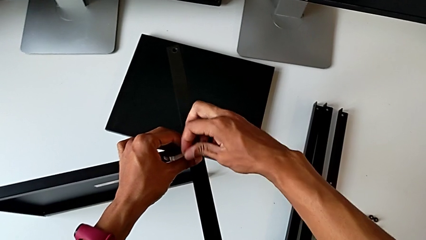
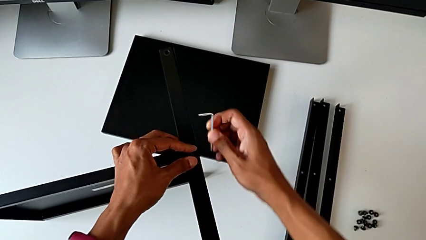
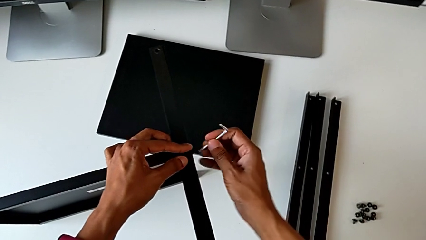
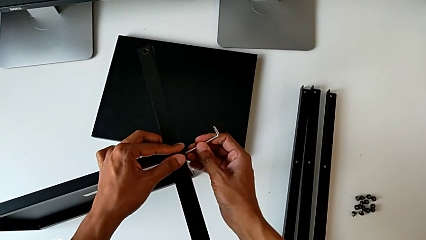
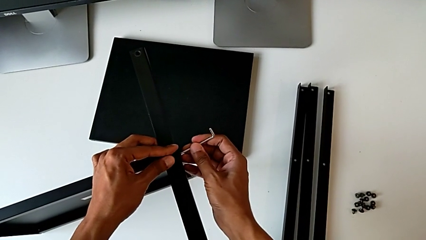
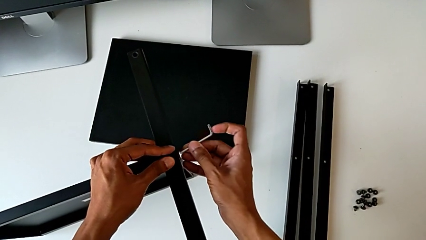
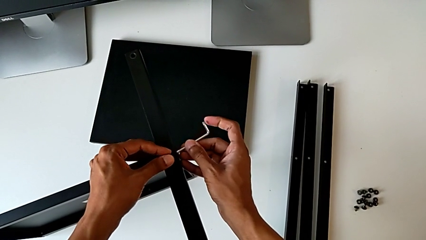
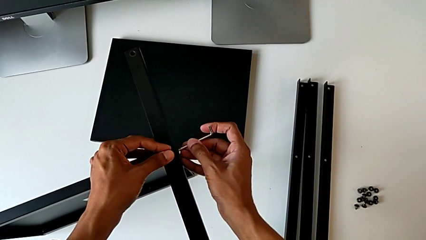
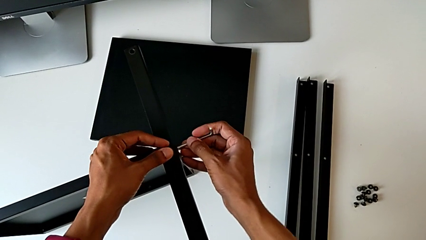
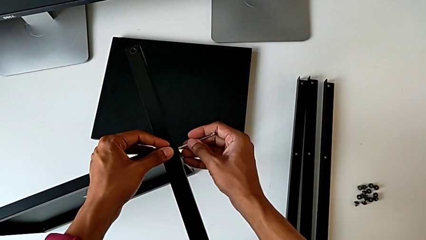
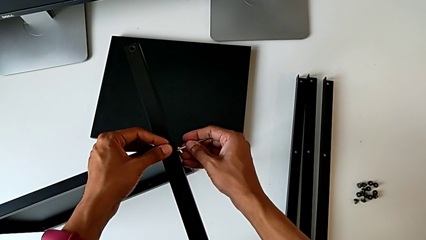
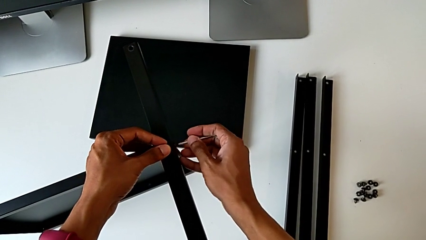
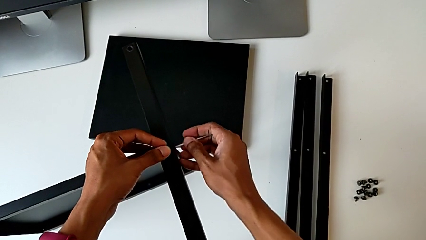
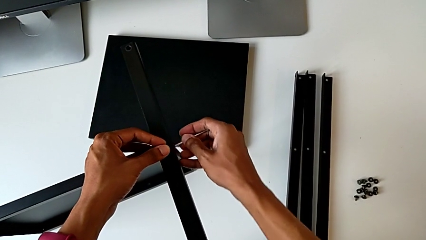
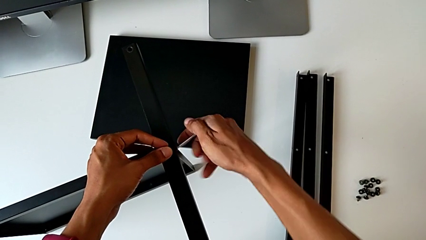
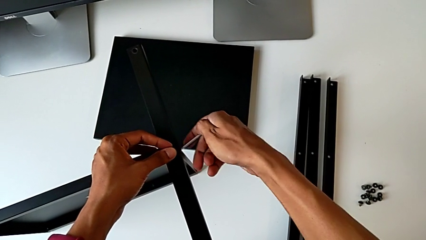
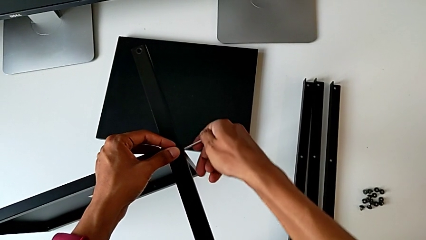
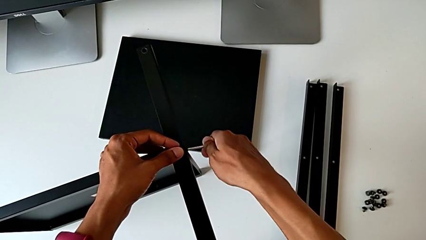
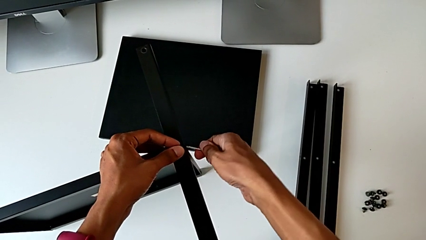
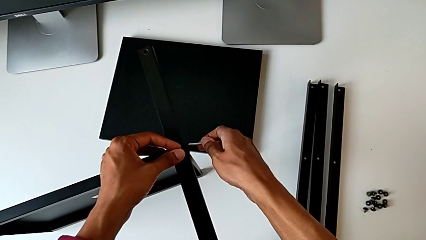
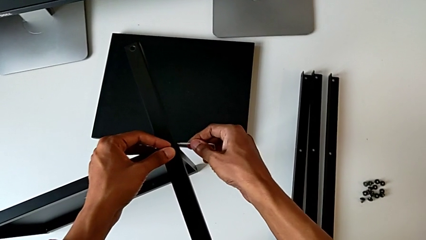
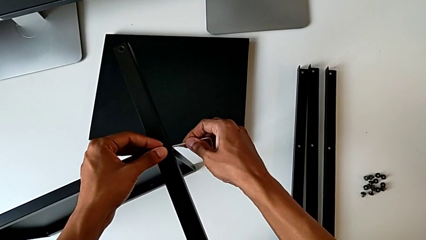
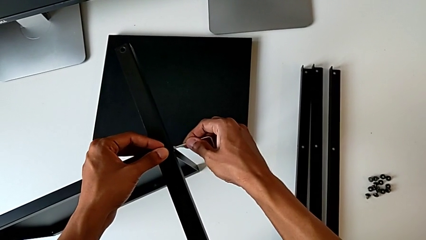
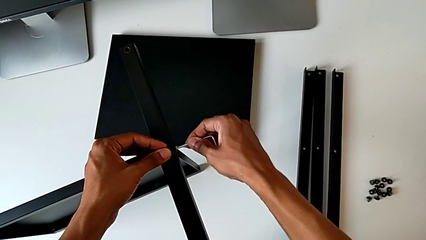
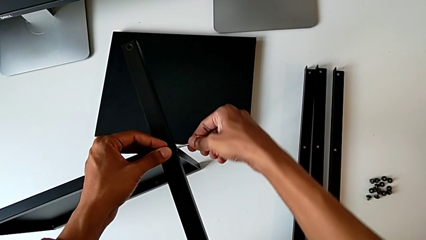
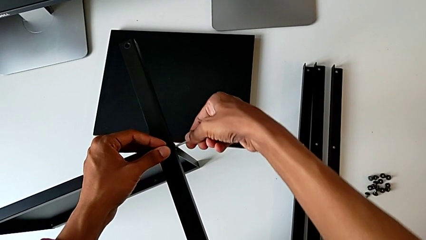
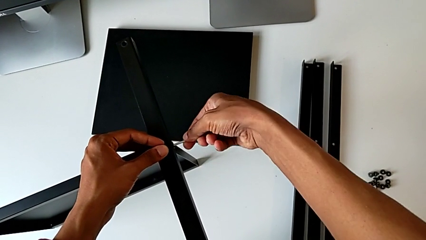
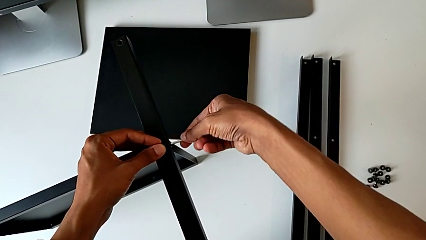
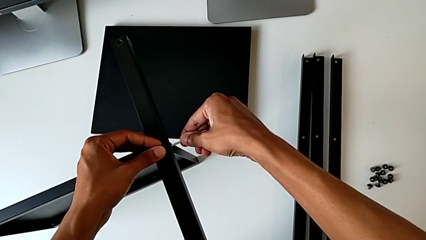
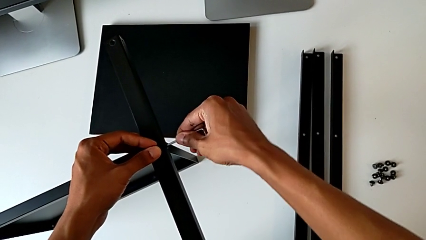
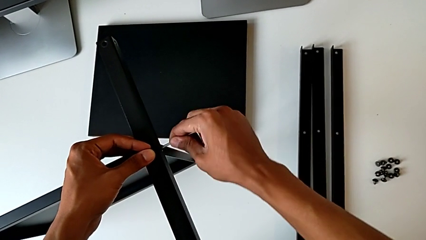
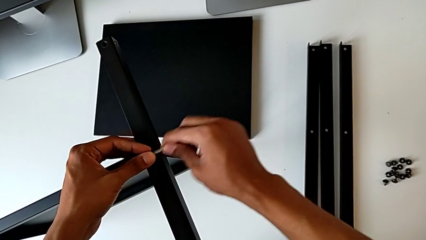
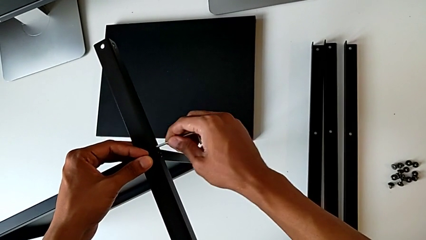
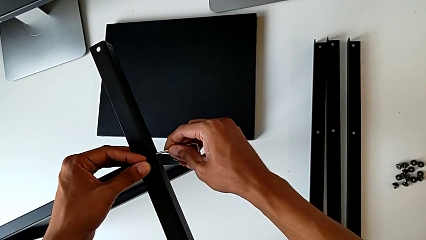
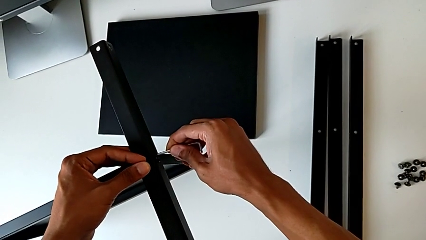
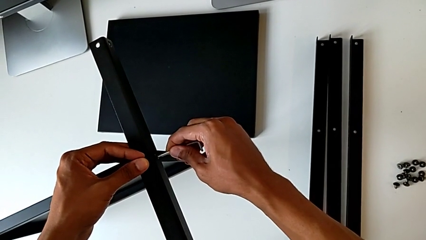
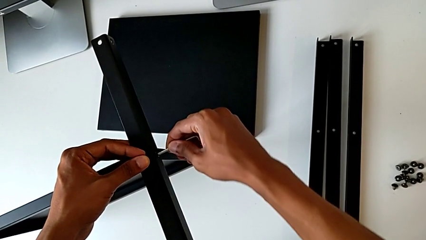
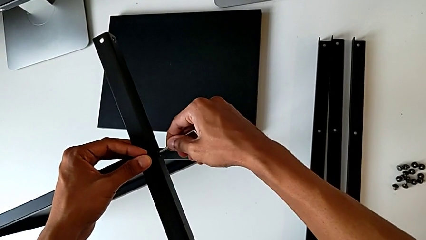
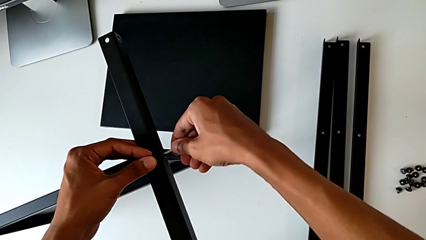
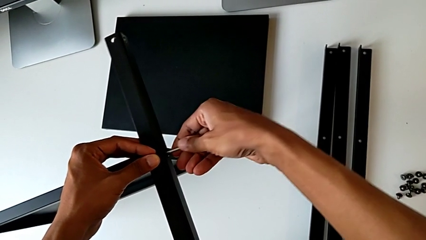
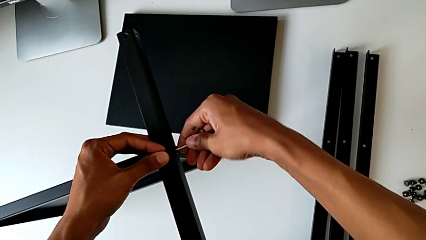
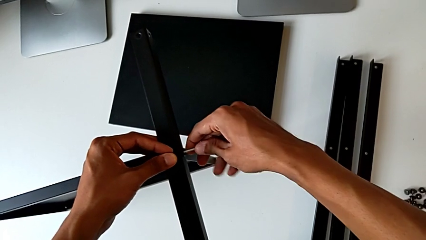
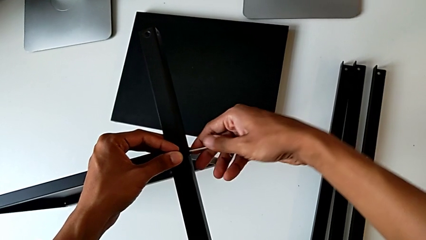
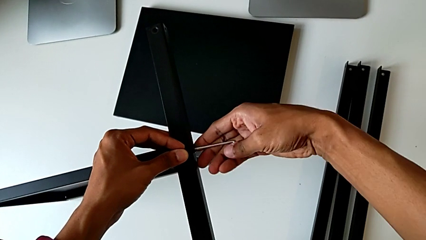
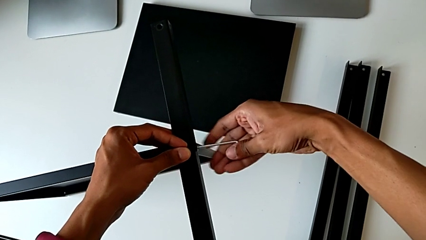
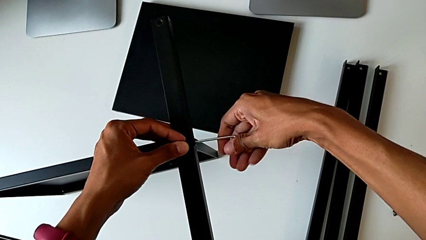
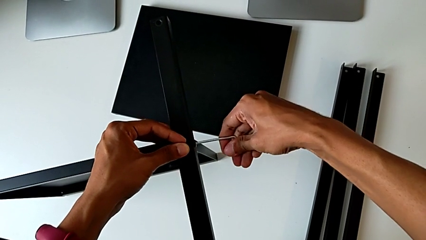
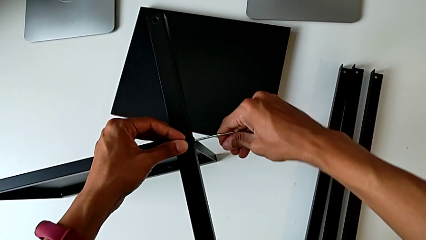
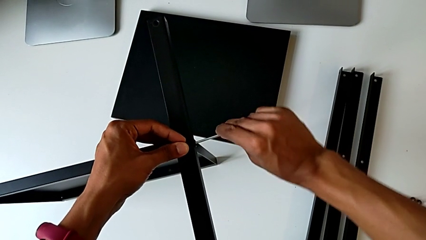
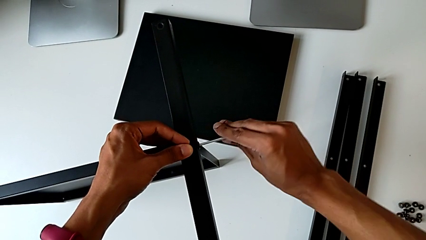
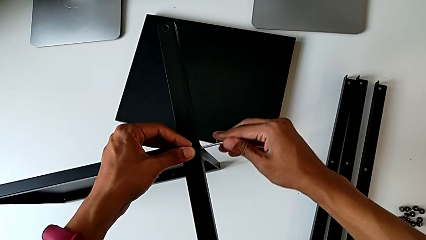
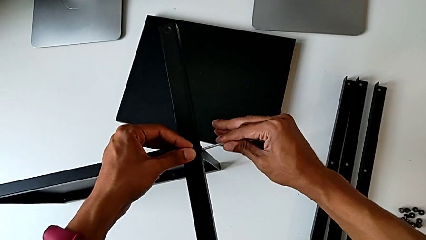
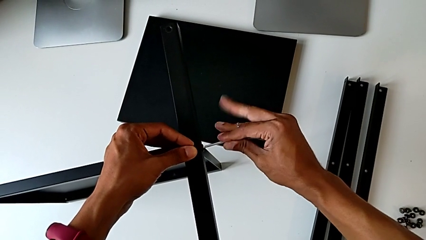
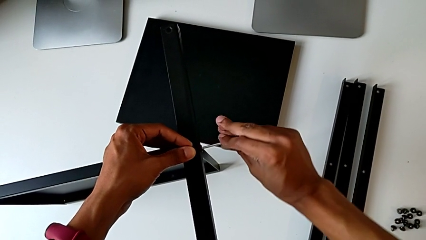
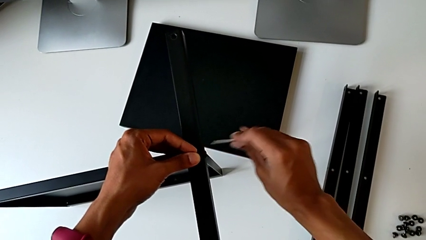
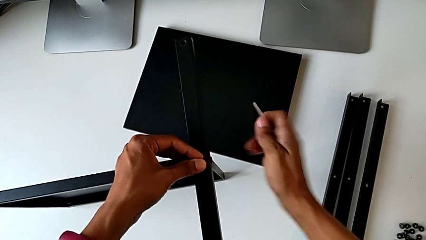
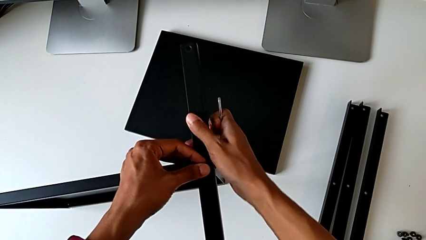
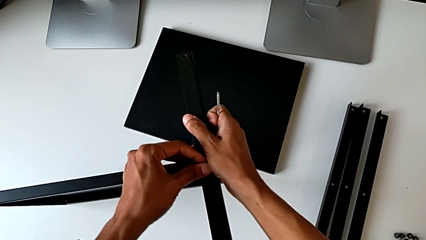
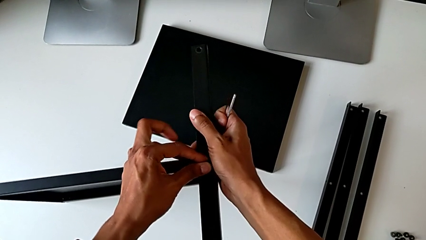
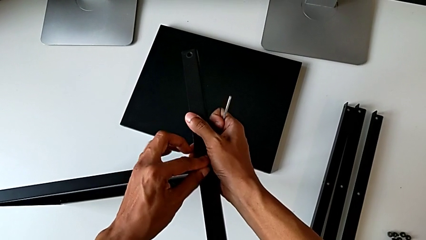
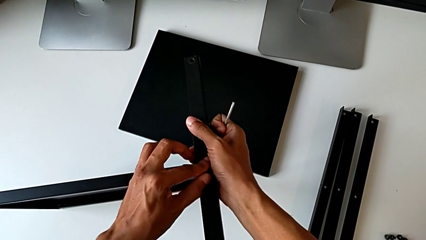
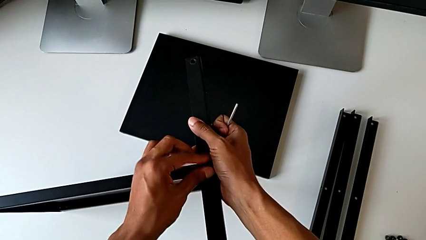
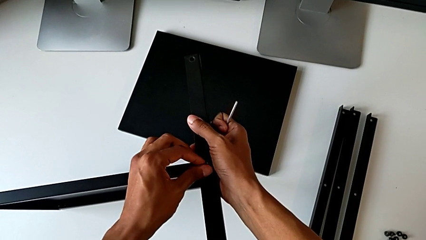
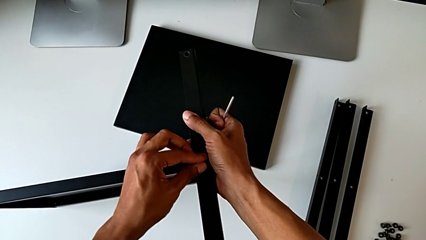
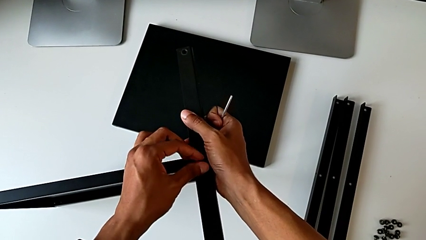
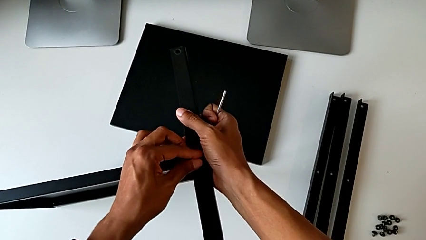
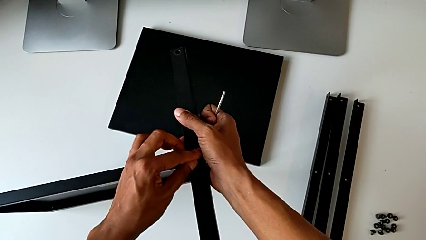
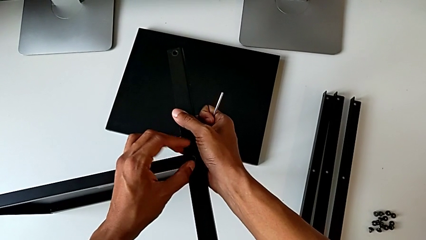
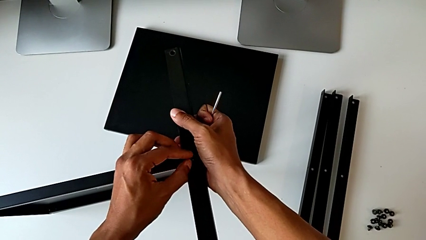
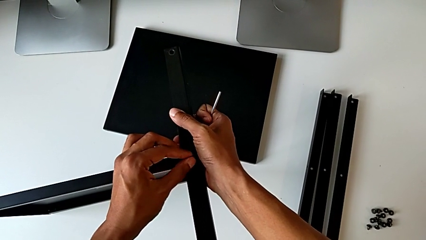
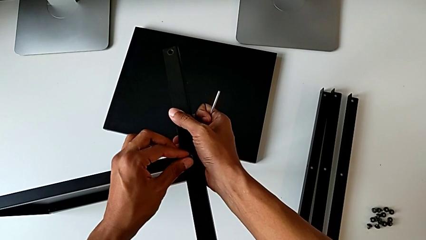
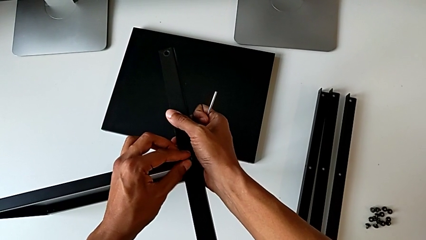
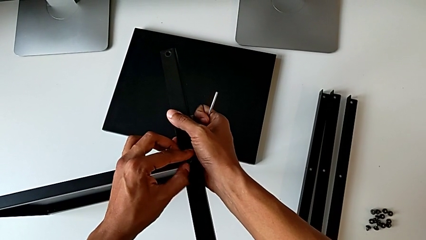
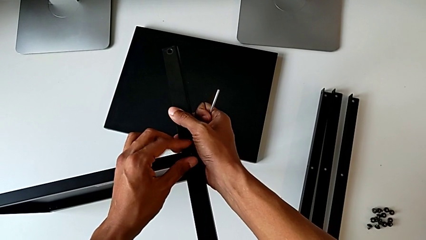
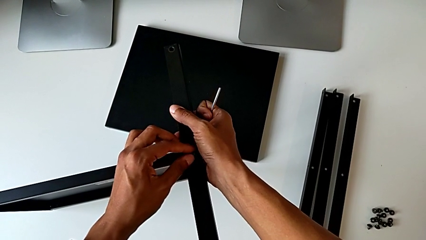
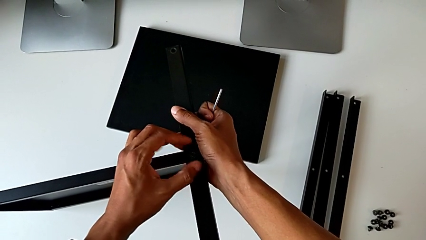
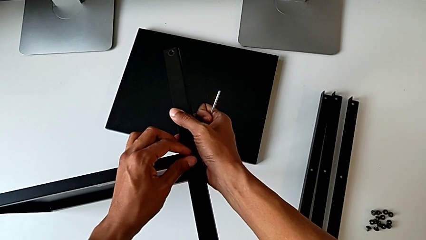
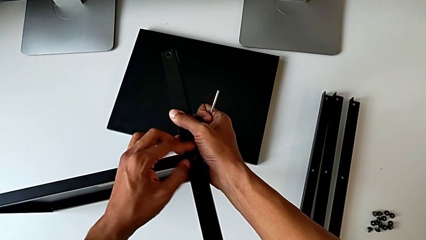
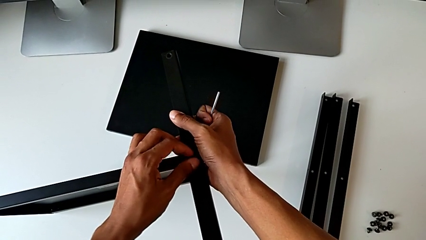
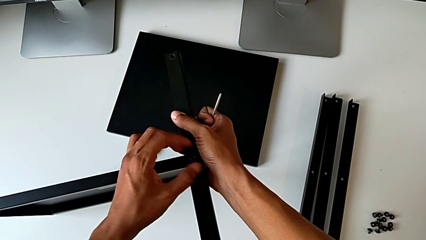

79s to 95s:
The camera wearer is screwing the first leg of the table. They withdraw the Allen wrench, insert it, screw the hex socket head, withdraw the Allen wrench and begin to screw the hex socket head.
